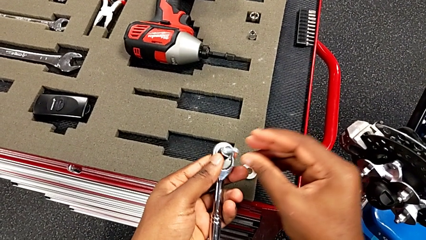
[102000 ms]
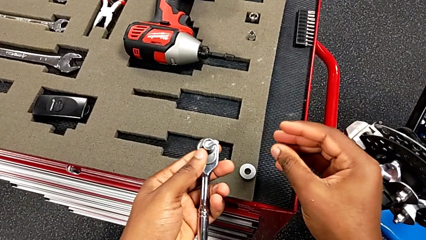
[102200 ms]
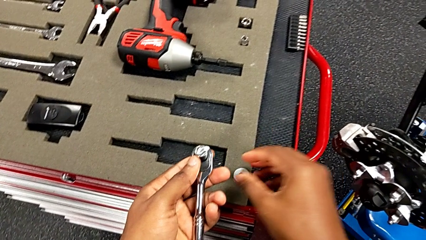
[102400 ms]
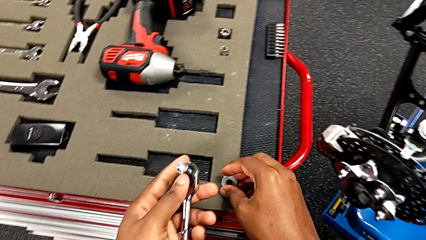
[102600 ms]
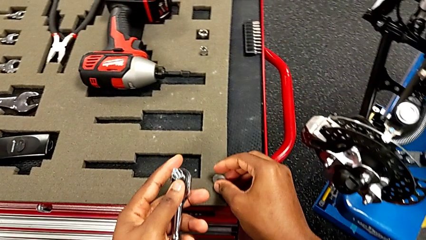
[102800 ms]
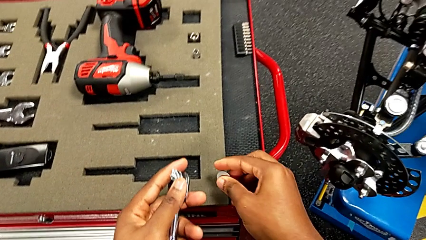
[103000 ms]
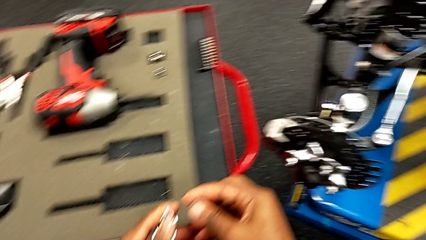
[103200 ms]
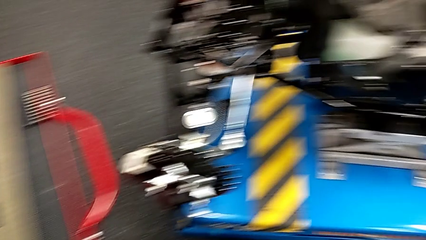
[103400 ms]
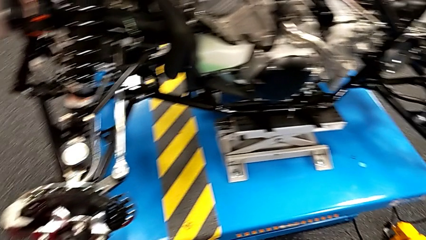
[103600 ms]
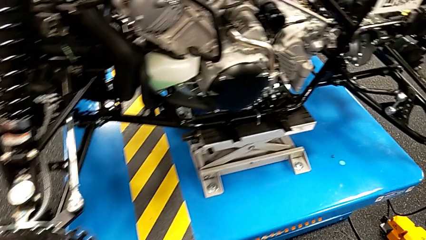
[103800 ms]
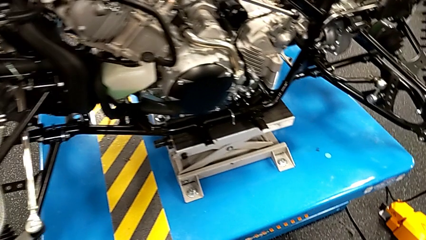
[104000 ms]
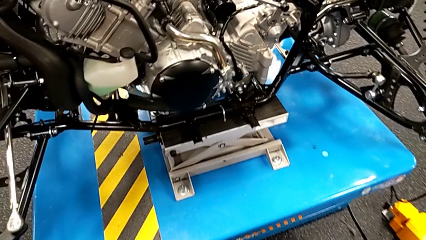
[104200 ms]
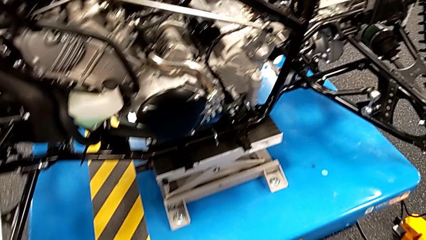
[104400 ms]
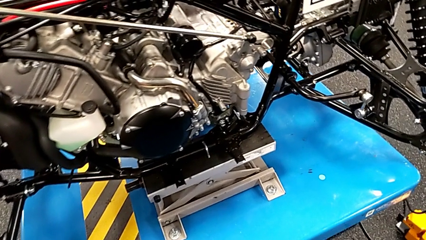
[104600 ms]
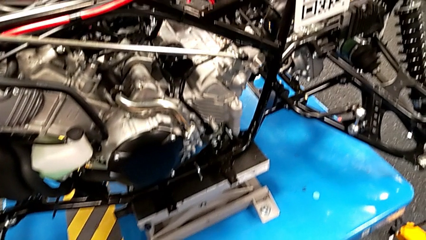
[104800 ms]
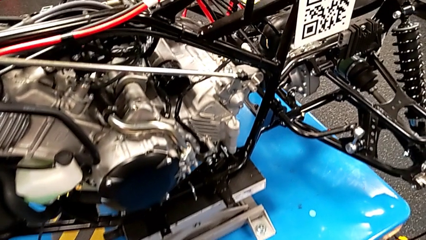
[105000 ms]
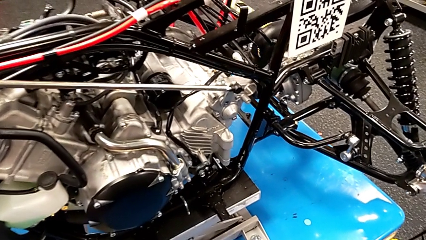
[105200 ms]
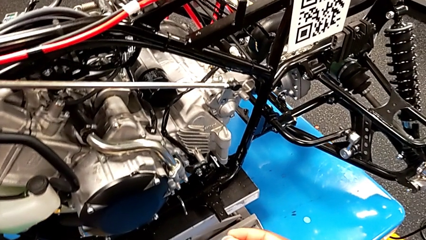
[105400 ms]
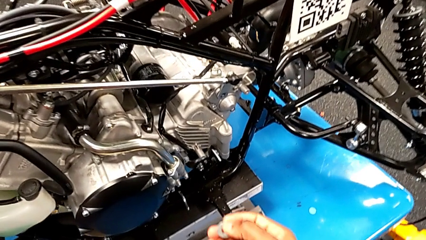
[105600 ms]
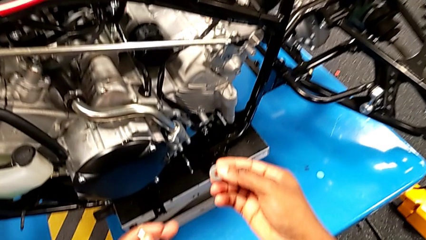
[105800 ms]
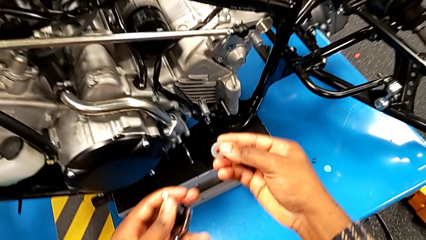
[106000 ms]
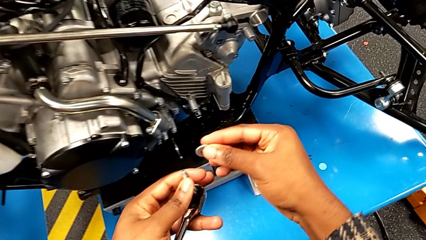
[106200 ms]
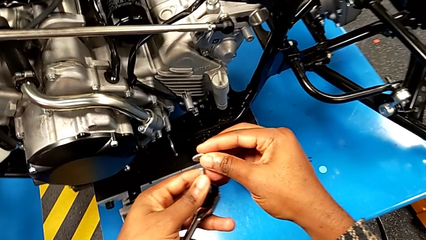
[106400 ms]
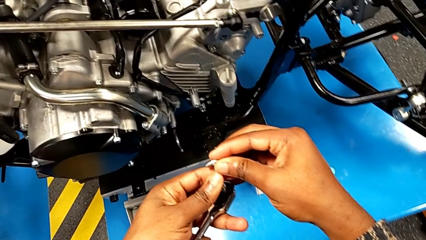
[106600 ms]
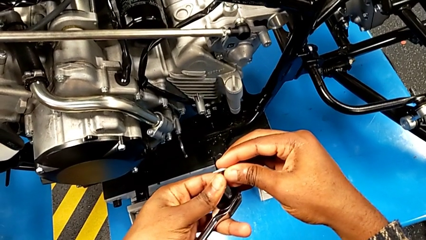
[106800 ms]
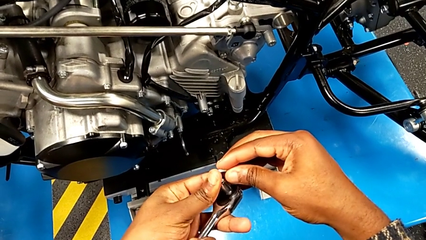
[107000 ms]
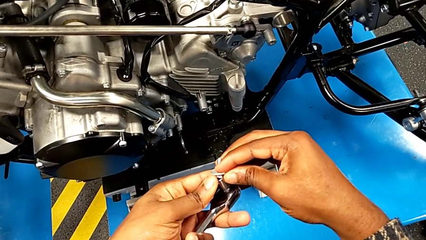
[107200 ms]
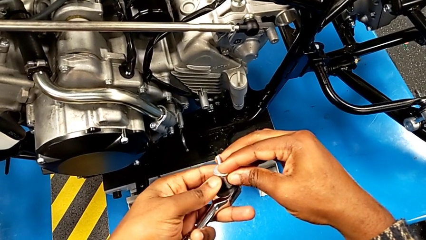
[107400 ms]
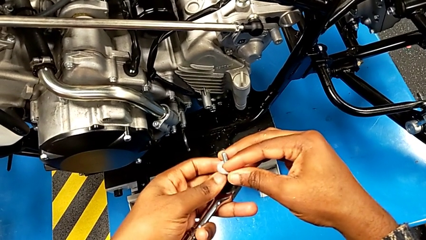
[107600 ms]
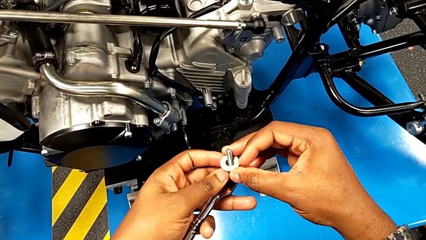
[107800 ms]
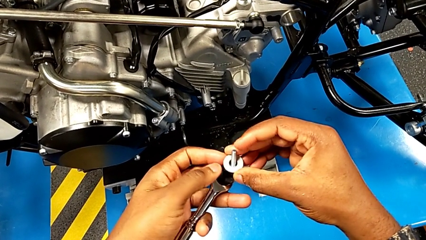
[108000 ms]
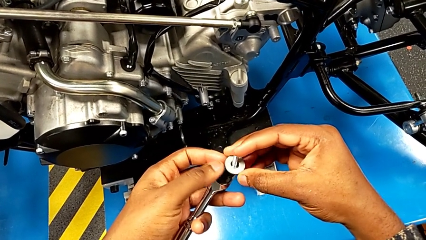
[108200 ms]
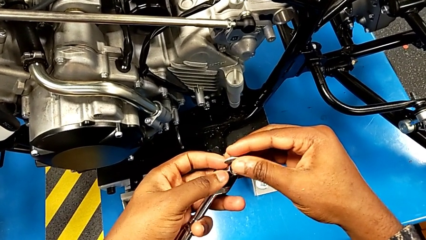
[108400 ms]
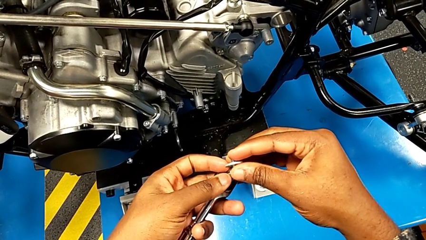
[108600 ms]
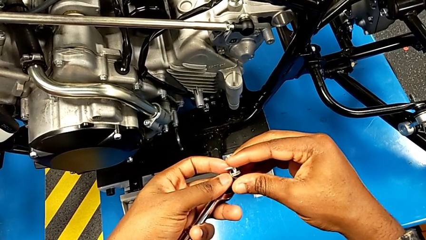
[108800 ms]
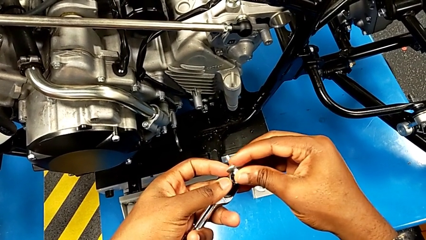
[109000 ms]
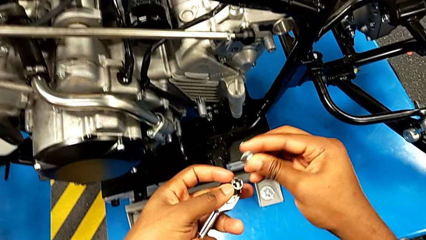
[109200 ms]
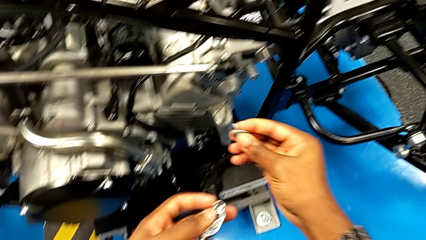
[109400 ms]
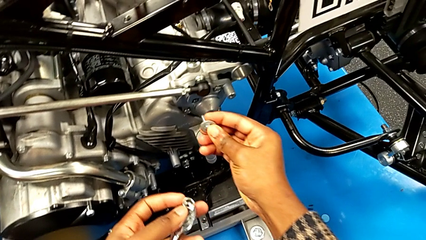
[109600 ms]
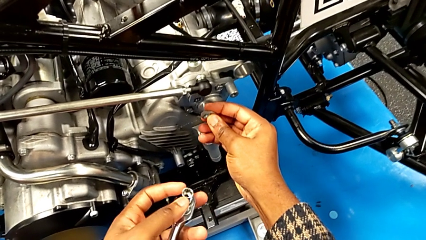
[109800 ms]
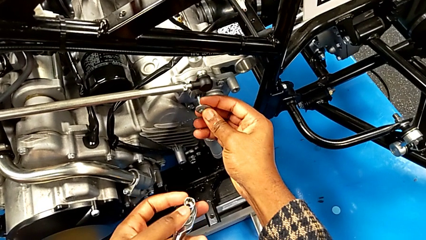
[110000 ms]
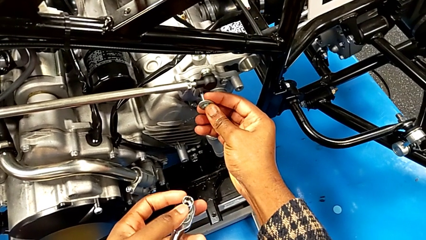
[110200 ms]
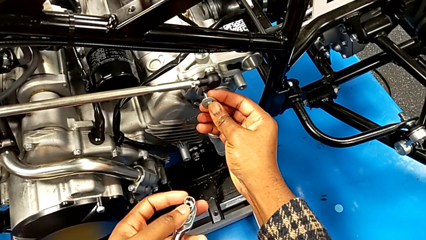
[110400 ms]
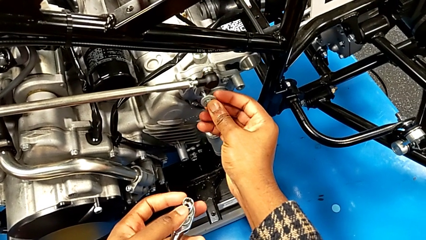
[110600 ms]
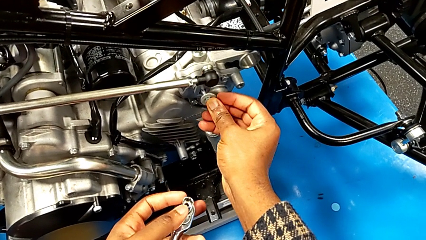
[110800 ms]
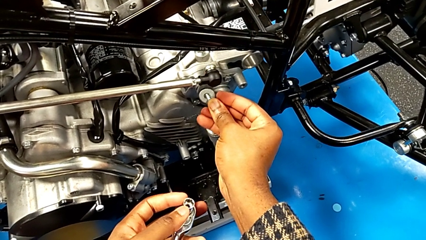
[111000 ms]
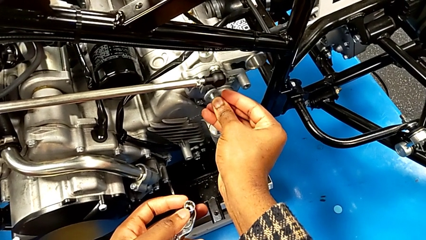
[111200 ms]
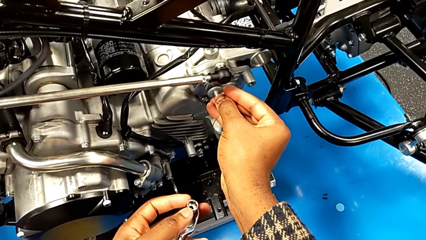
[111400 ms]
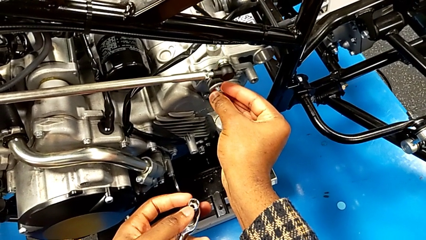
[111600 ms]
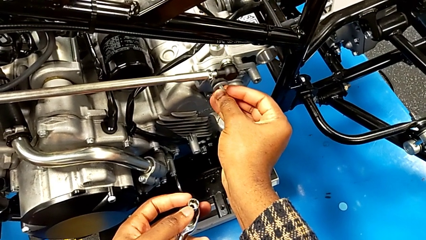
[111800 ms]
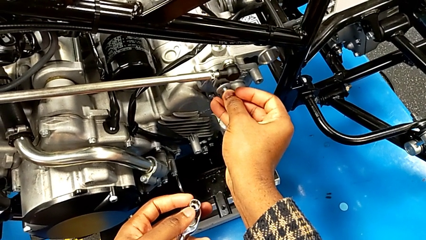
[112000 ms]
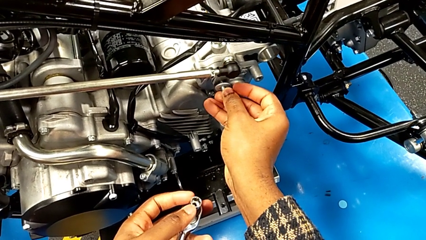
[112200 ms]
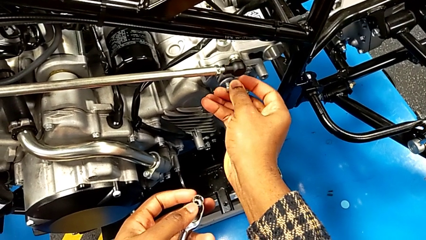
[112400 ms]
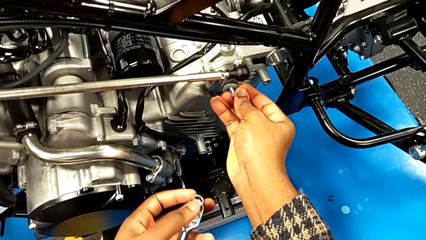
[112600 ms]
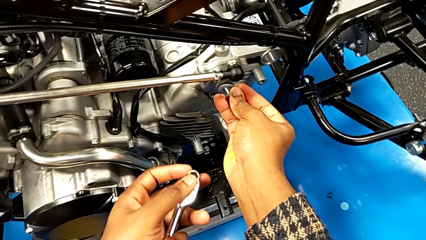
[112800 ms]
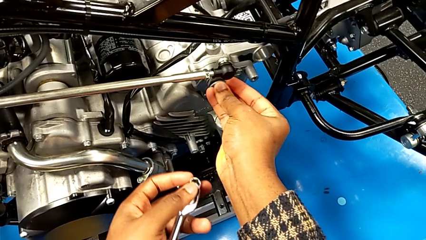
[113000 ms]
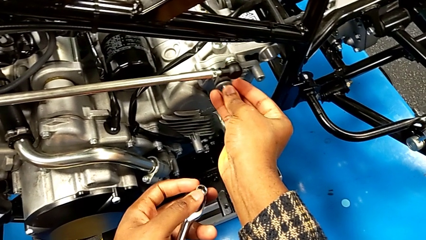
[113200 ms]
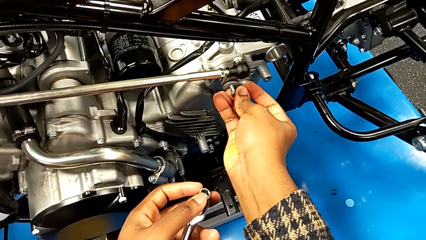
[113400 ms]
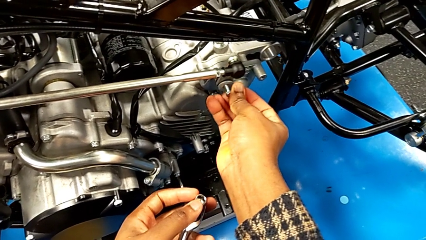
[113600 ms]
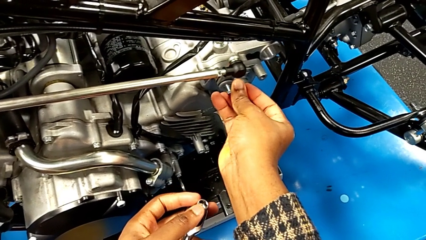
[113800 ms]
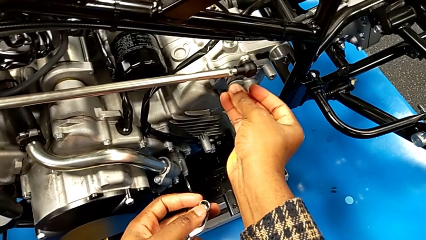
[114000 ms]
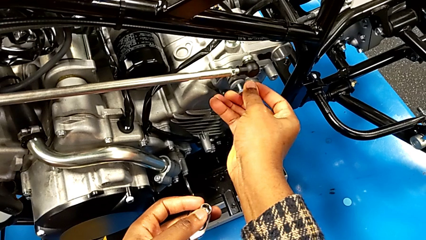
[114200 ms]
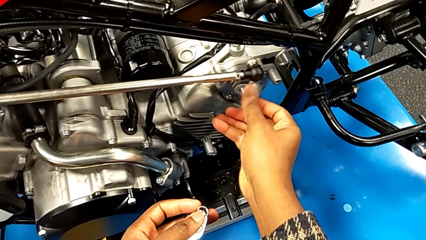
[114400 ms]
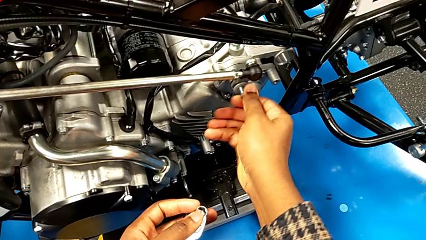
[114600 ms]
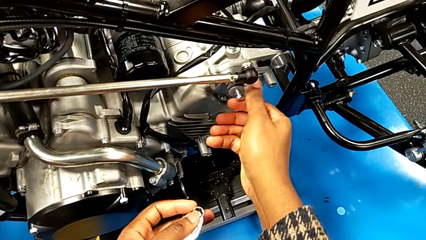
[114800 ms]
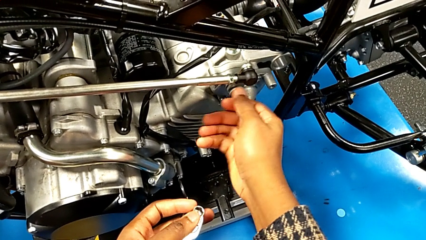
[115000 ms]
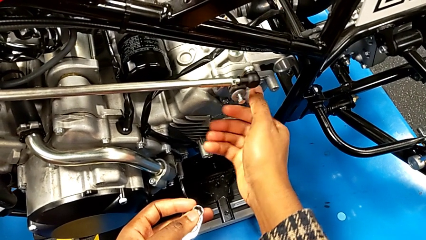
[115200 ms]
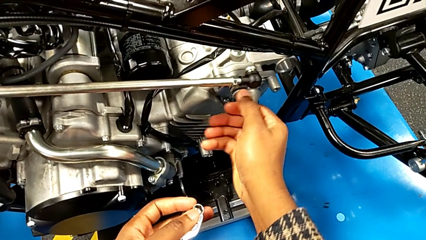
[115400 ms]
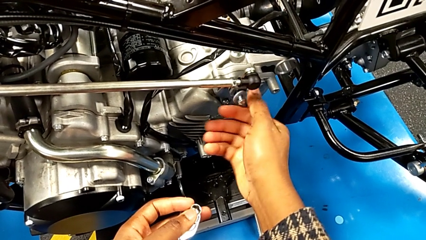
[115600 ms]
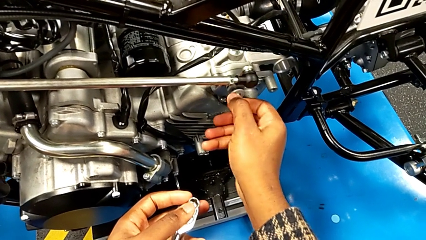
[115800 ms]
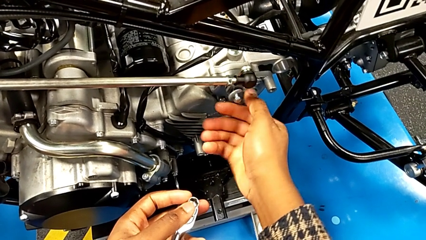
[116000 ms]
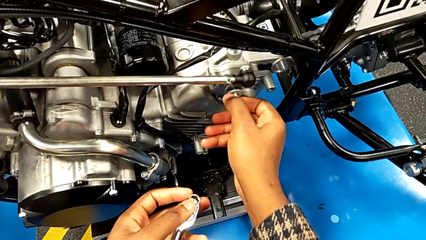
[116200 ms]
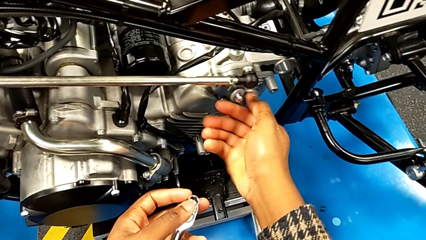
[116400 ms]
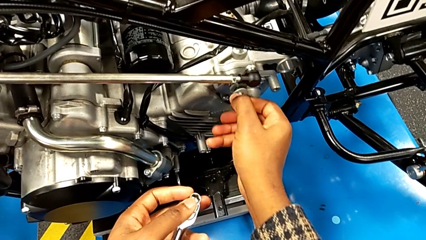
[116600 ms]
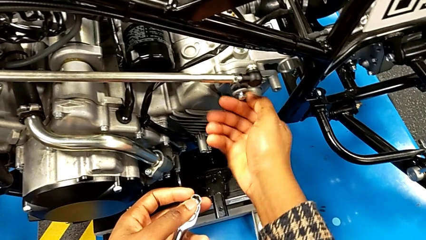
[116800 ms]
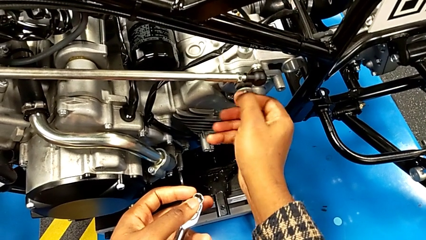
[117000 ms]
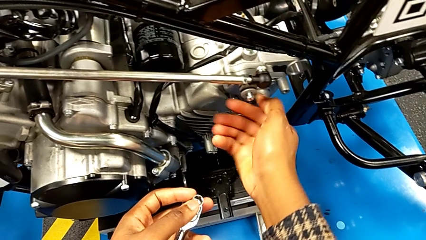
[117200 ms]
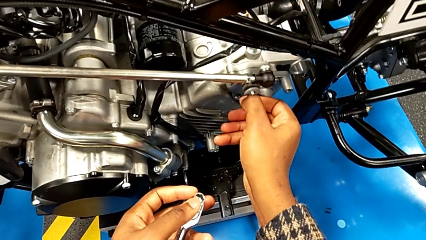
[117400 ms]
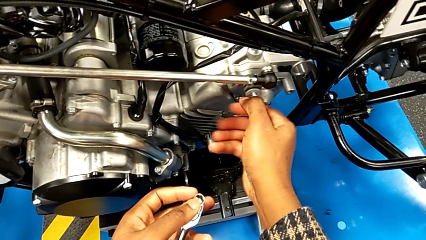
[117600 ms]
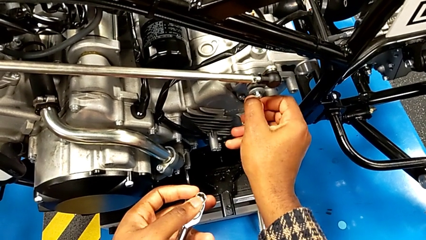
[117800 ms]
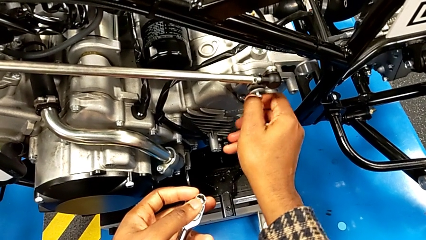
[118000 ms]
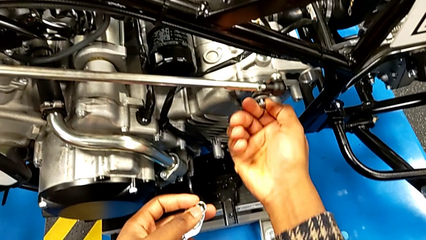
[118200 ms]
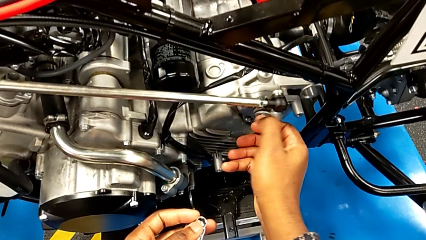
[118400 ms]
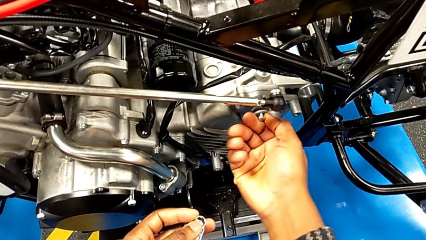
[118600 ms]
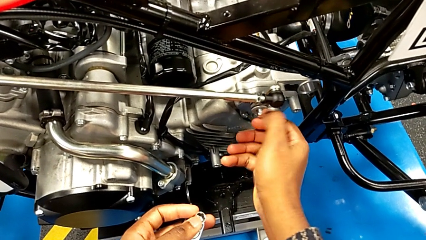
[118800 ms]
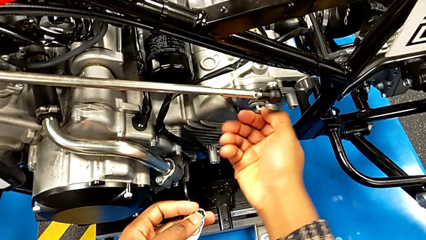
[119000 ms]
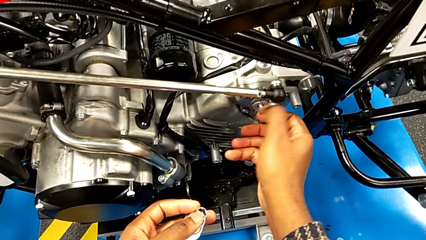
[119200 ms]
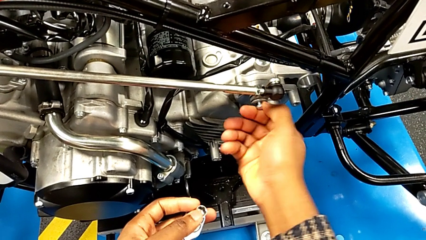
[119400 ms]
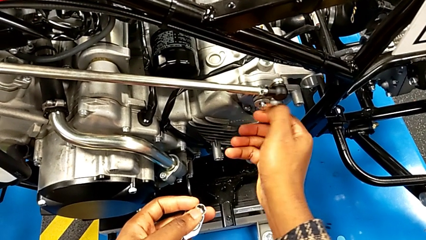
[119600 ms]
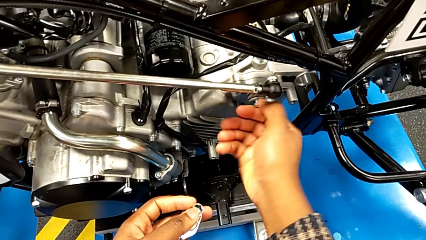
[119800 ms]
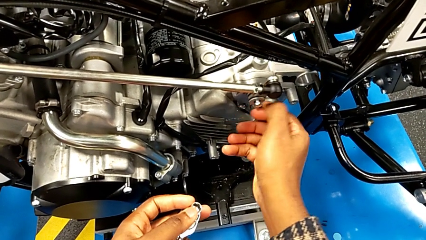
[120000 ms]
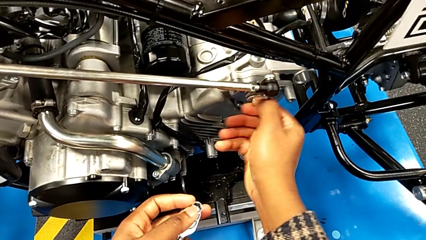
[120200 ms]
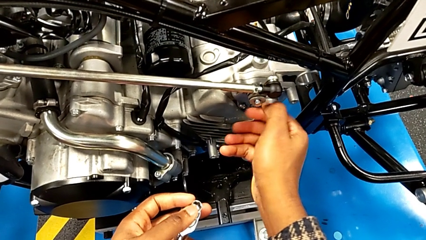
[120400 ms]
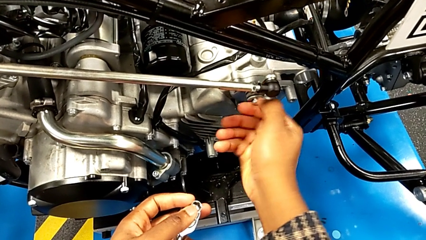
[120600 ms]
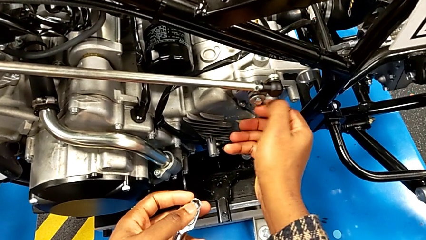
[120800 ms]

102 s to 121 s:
The camera wearer is screwing the bolt onto the shift_arm. They grab the washer, insert the washer, insert the bolt and begin to screw the bolt.
